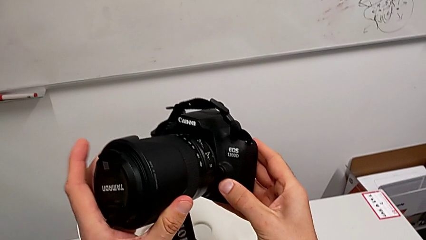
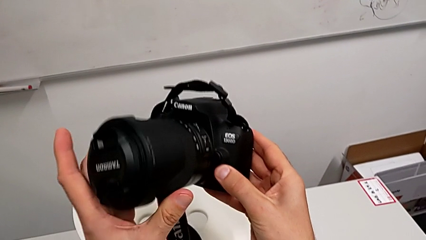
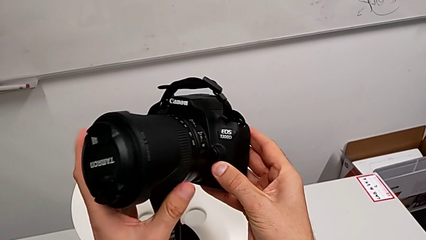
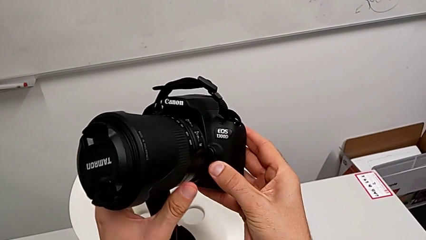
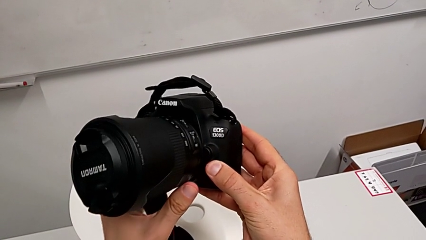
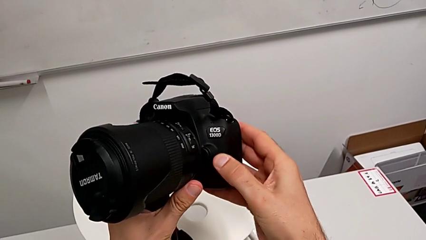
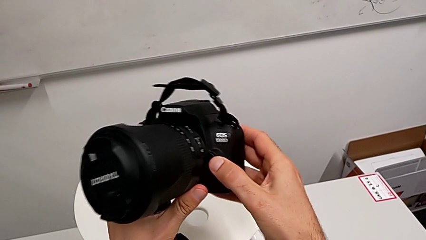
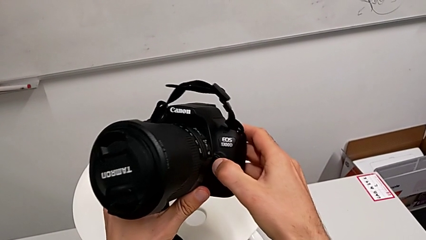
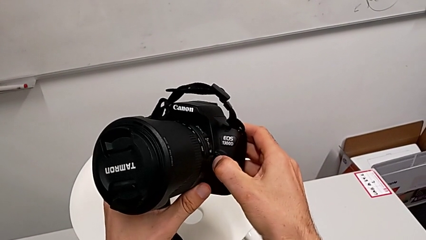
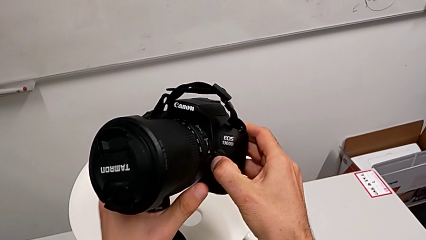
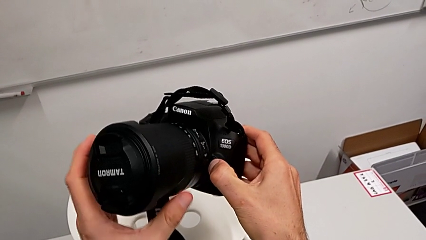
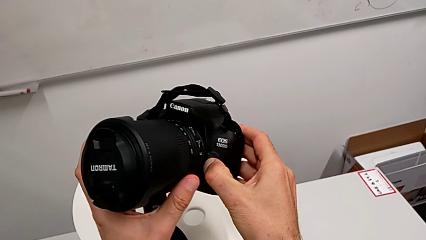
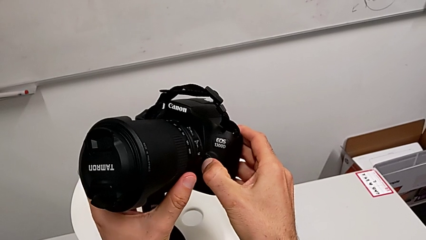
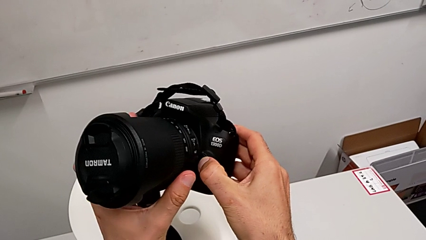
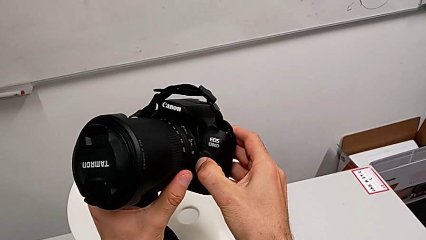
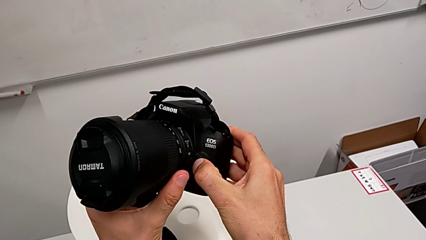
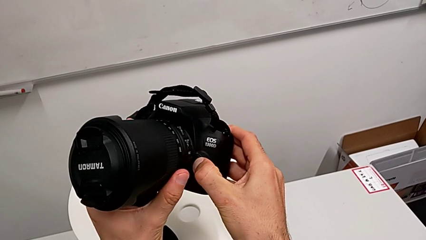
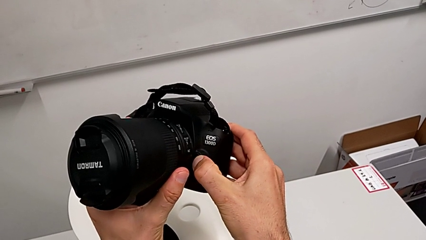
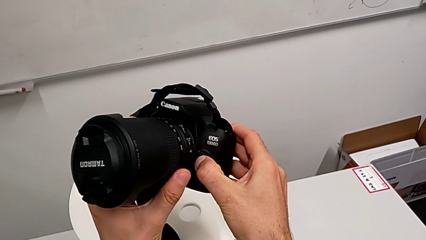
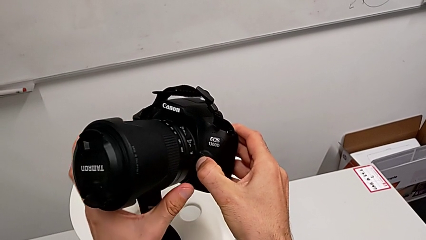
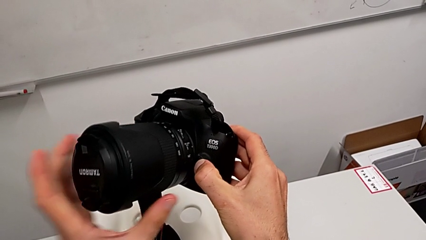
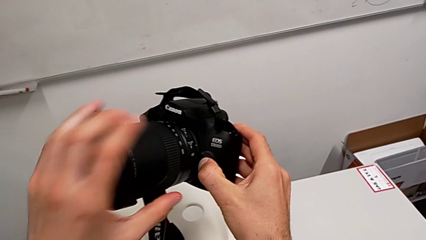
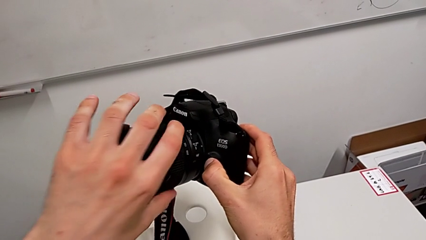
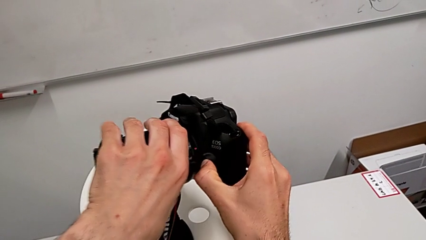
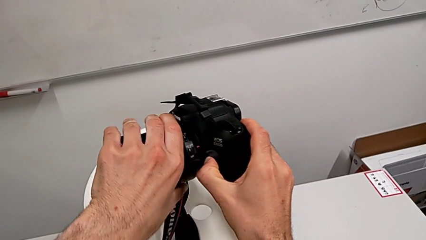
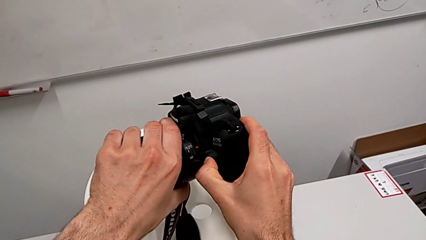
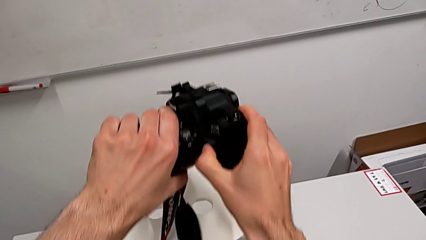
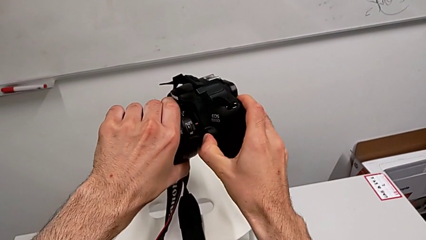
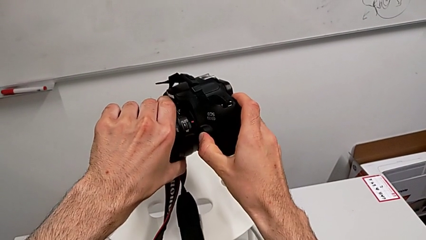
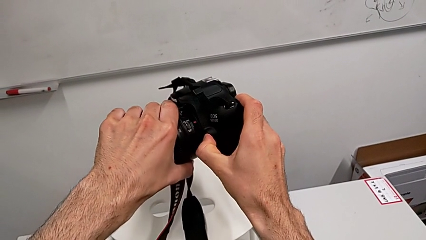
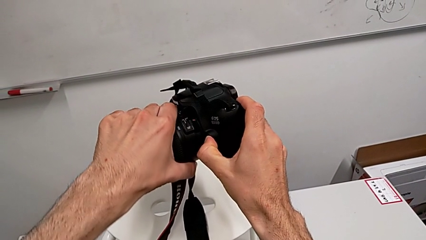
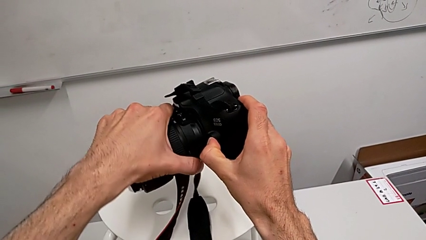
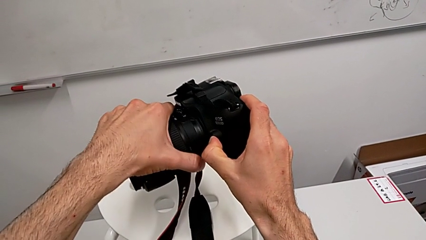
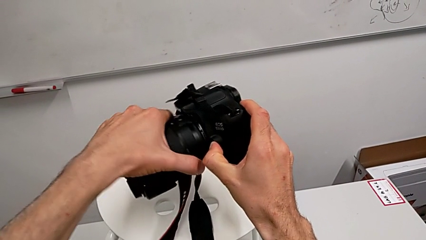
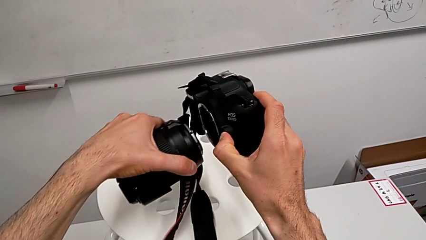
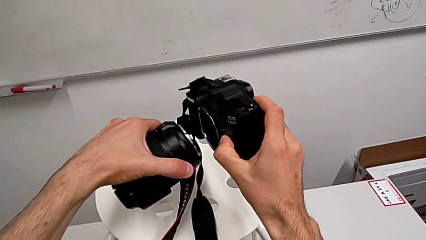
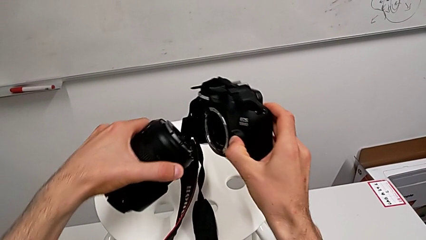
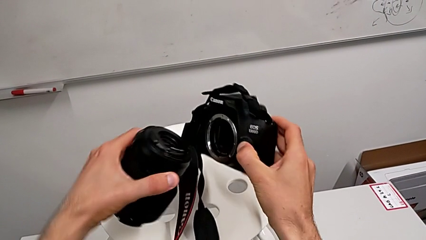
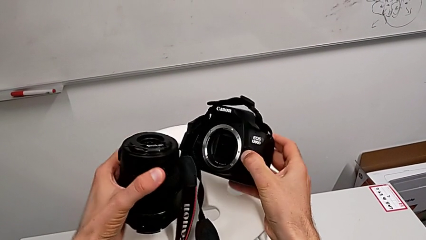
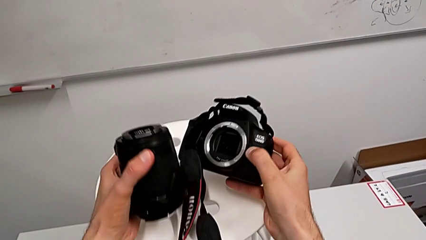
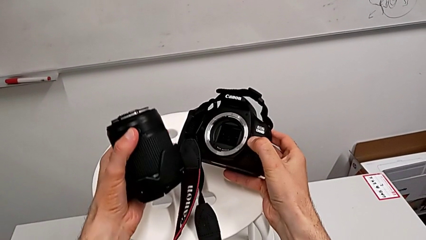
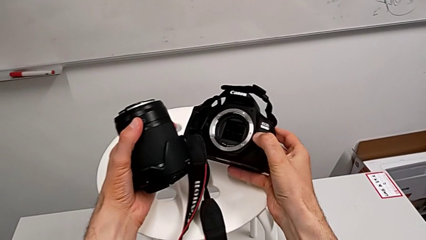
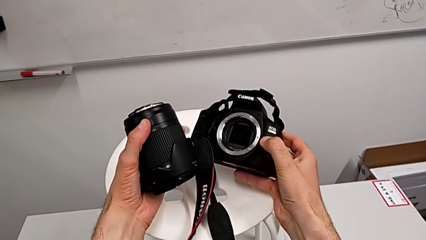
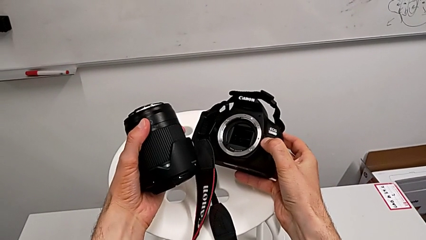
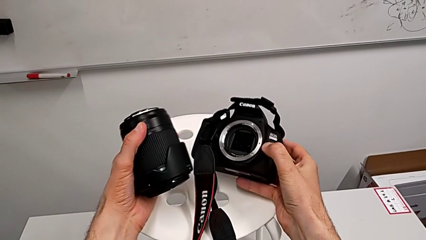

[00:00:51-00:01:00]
The camera wearer is detaching the lens. They press the release button, rotate the DSLR and withdraw the lens.

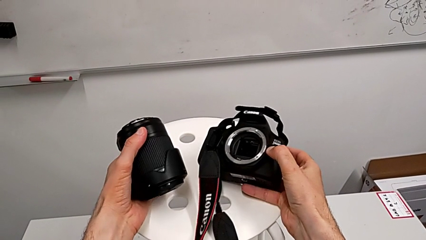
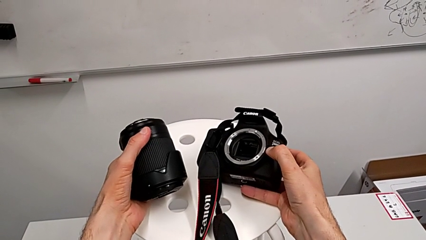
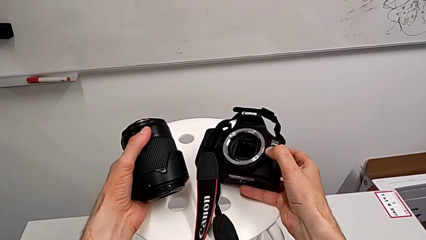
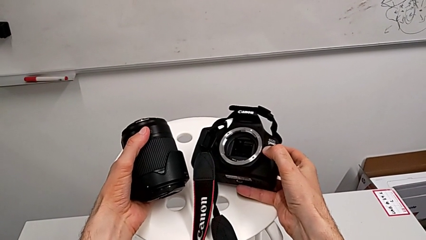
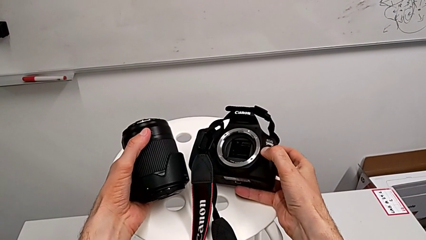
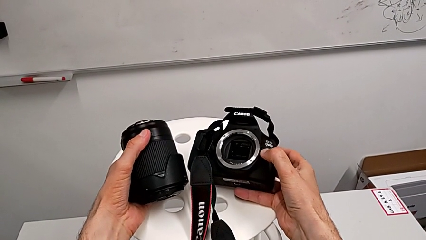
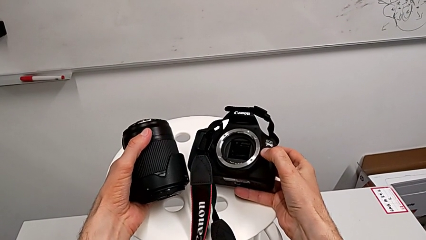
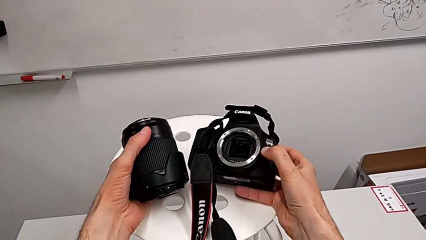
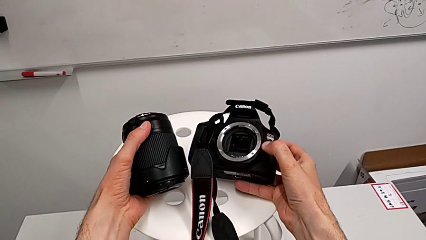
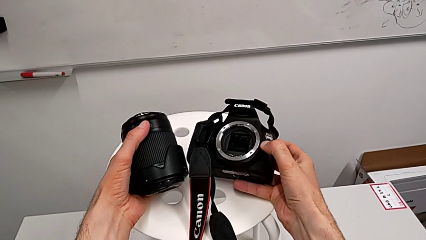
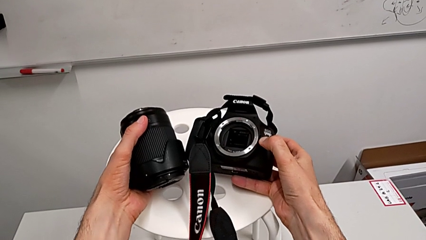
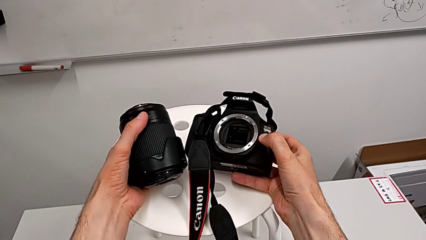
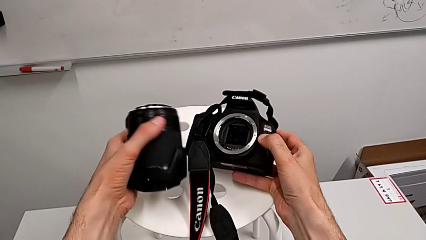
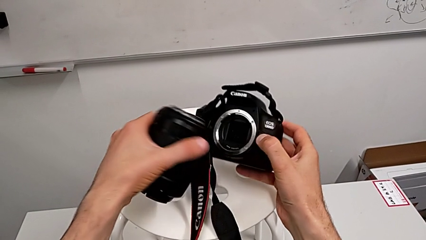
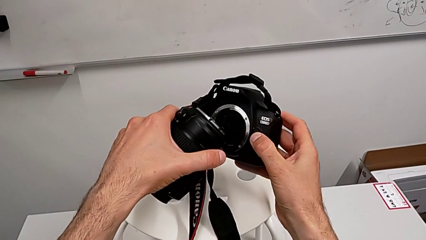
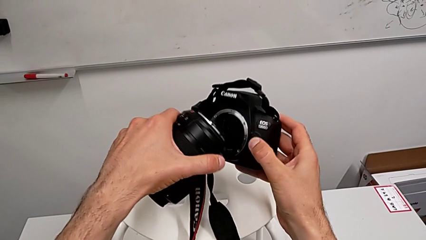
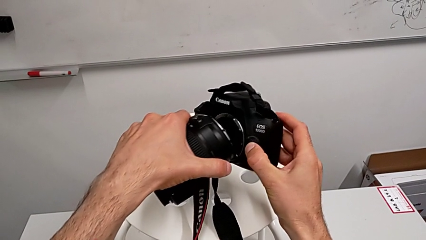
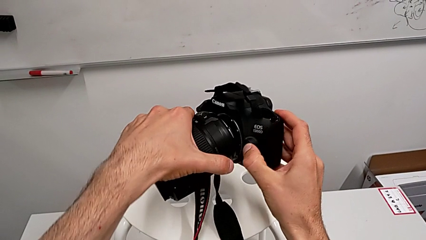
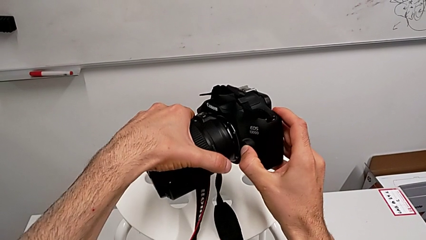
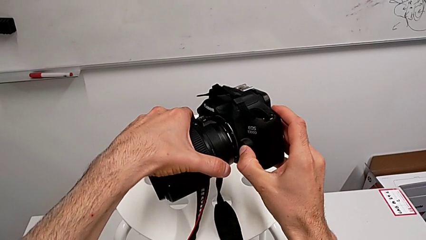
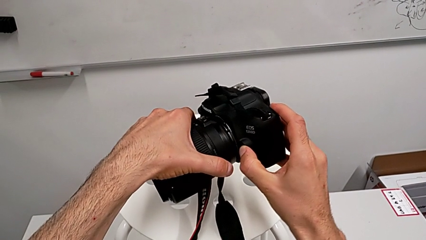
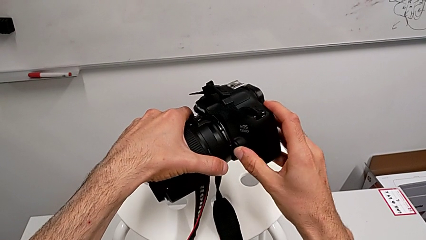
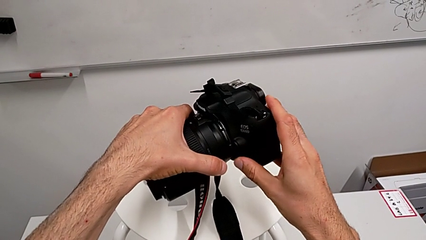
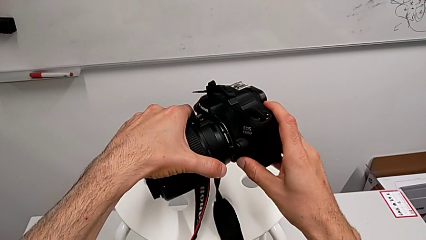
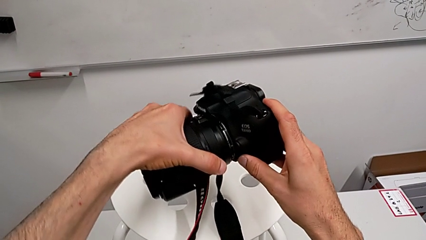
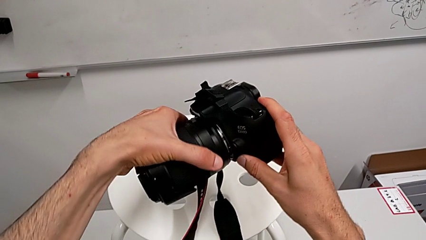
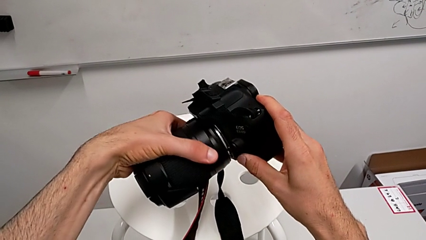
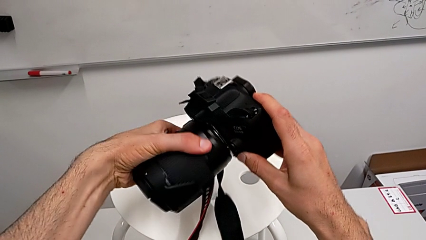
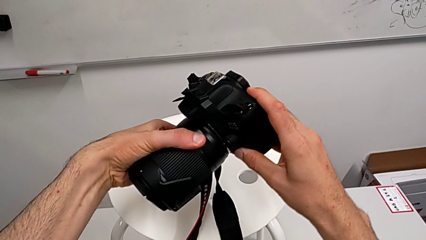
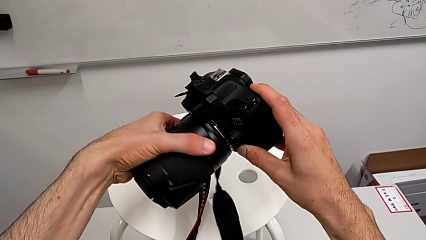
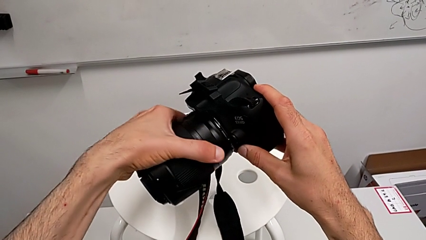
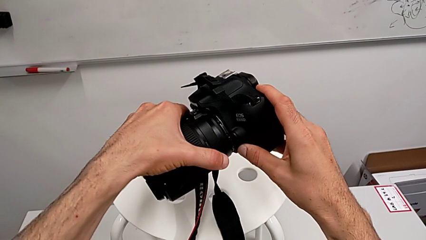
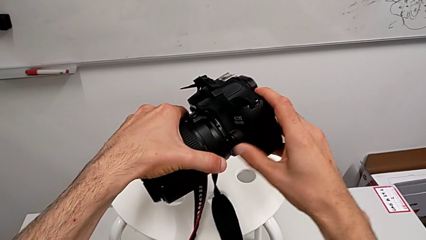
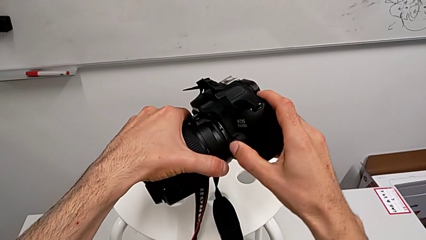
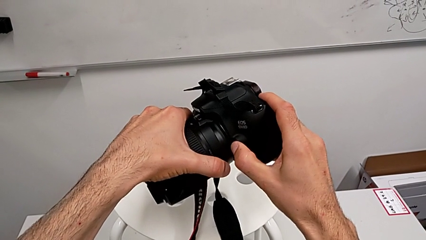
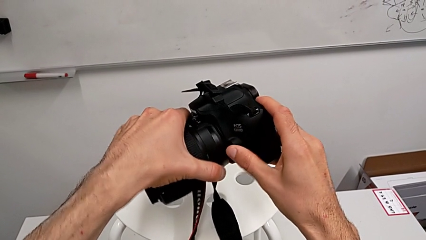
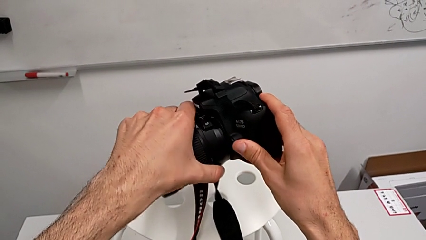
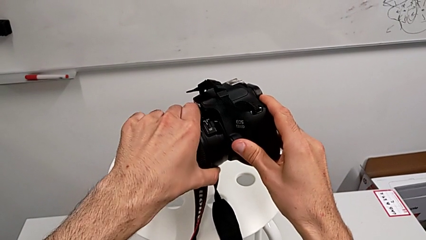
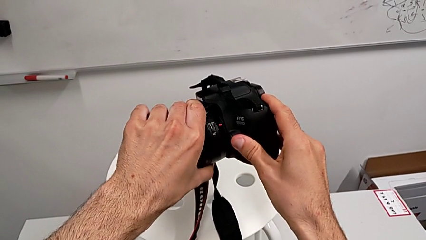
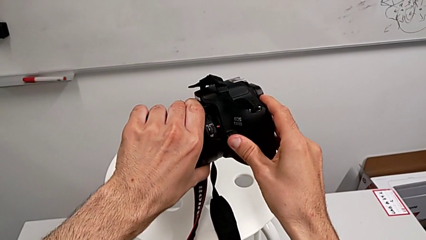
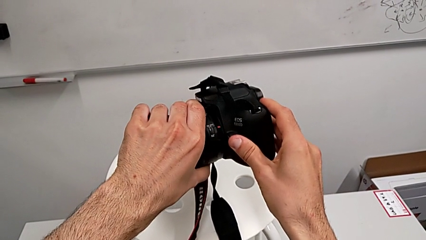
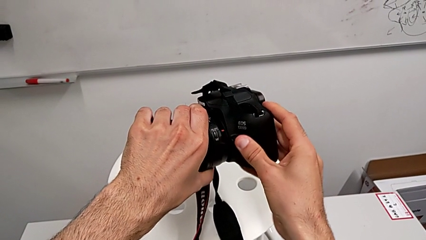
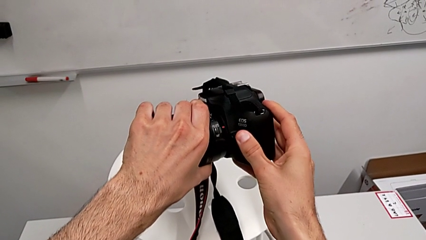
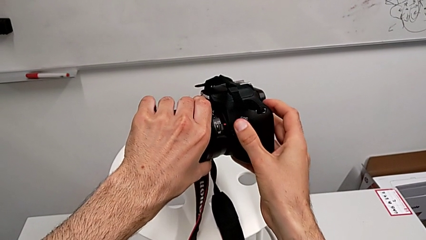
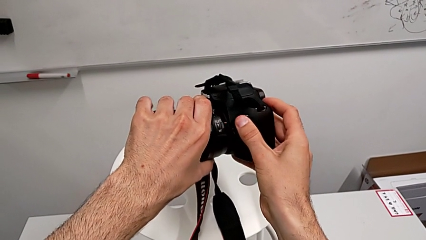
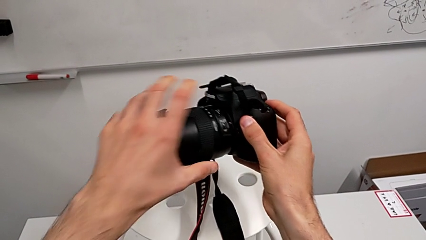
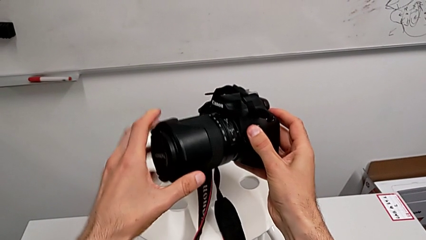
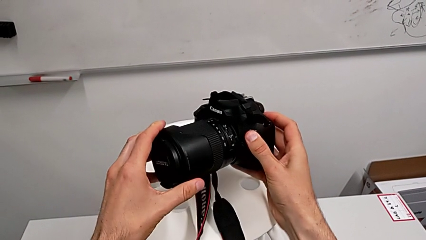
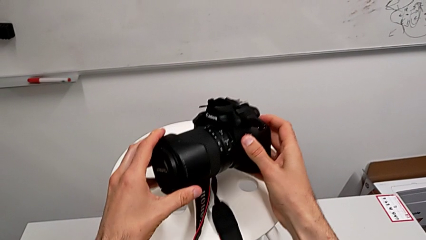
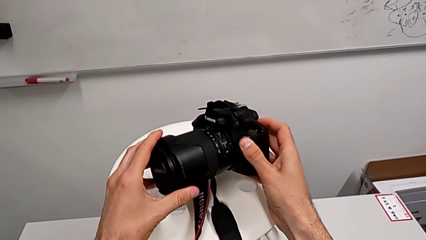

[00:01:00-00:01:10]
The camera wearer attaches the lens. They press the release button, align the lens, press the release button and assemble the lens.
